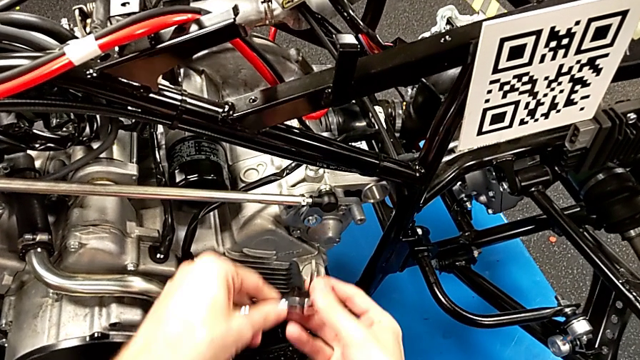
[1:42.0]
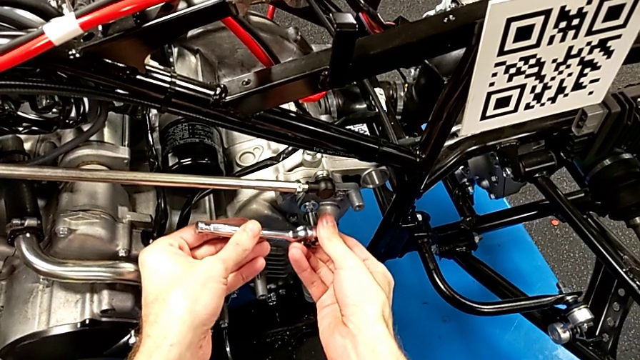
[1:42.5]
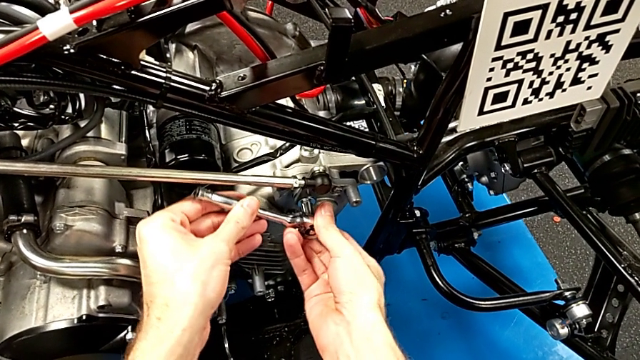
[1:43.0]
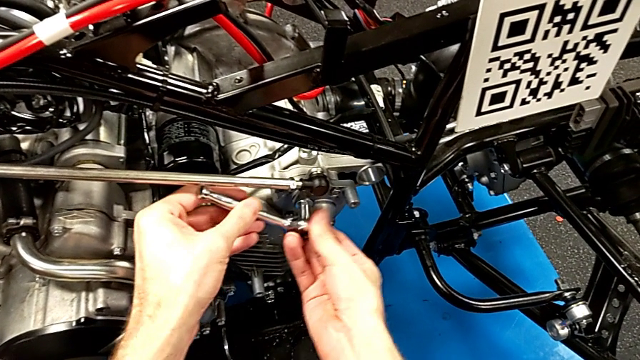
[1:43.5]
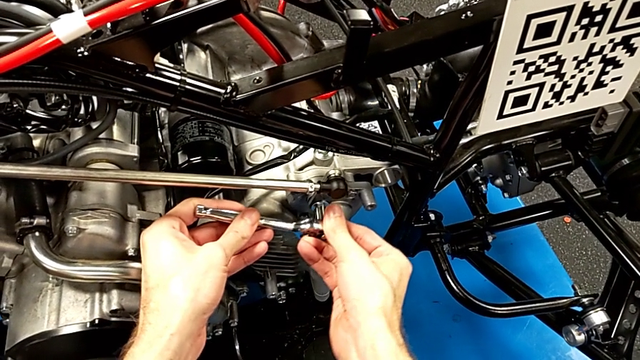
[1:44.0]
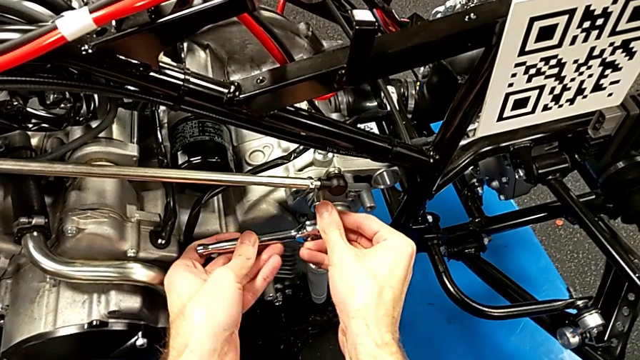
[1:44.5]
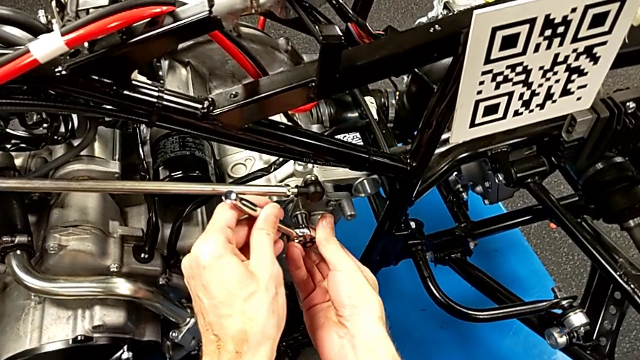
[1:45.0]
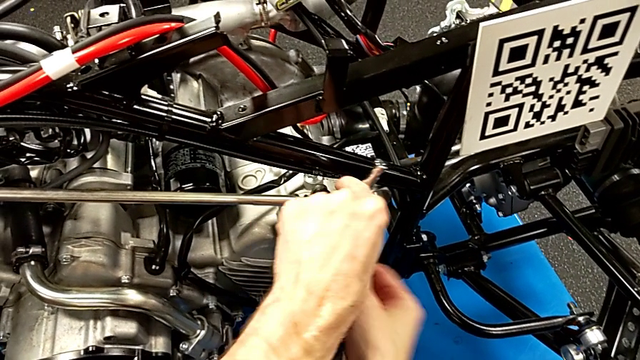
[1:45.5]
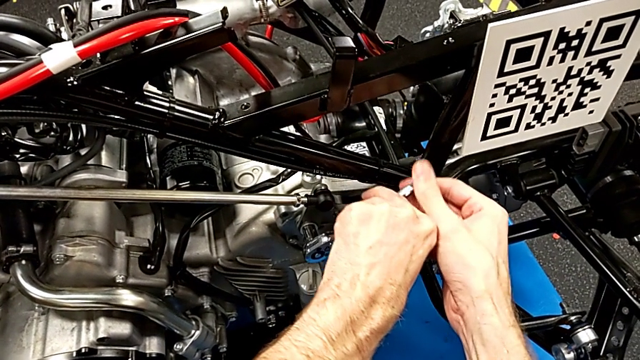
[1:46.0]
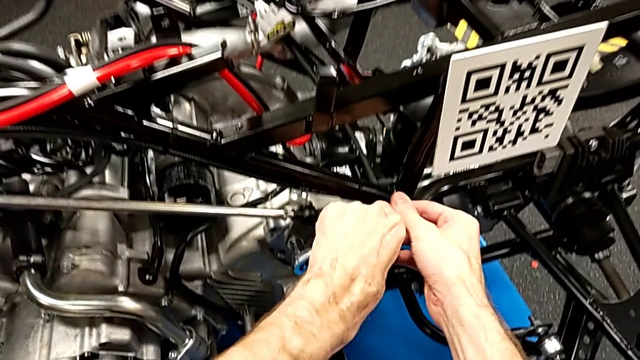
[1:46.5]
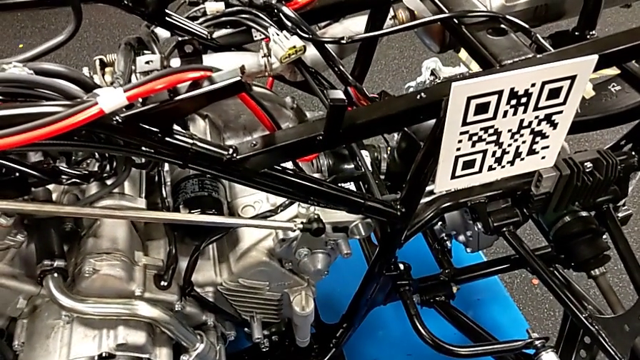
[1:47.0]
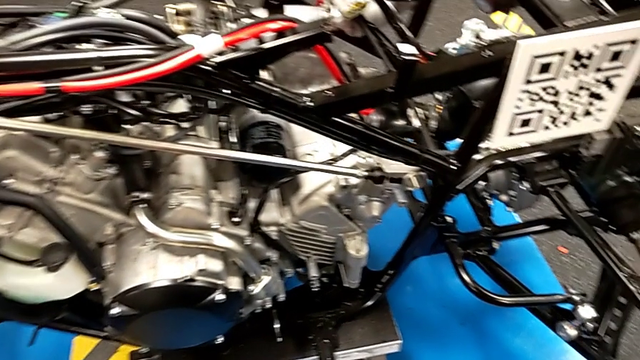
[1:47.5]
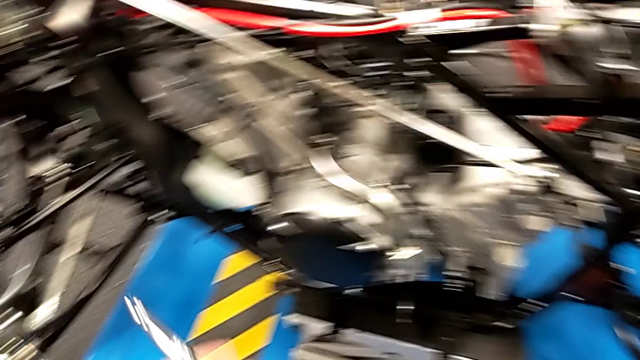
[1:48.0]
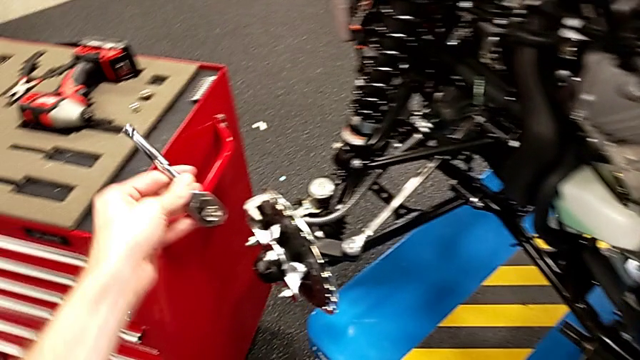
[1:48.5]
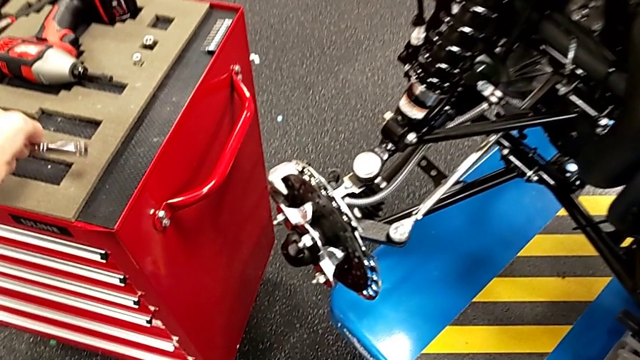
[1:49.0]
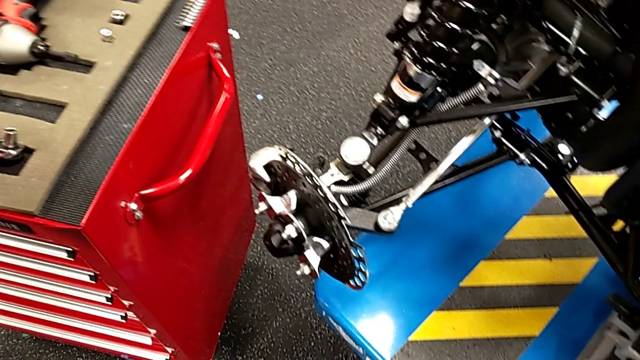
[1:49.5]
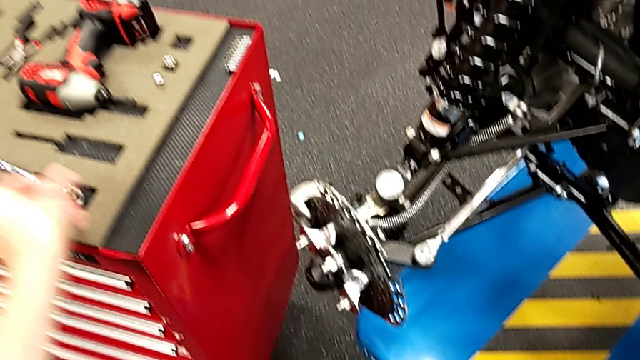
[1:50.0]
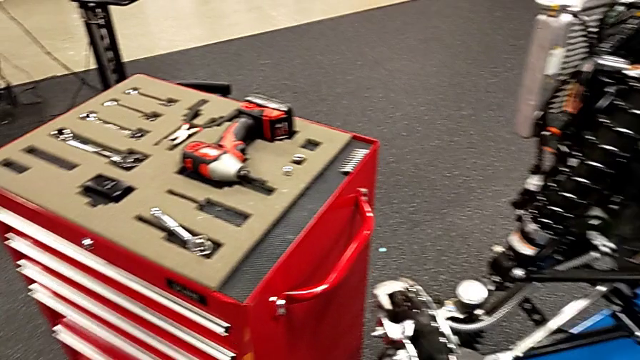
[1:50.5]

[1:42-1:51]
The camera wearer is inserting a bolt into the shift arm. They insert the ratchet, screw the bolt, withdraw the ratchet and place it.

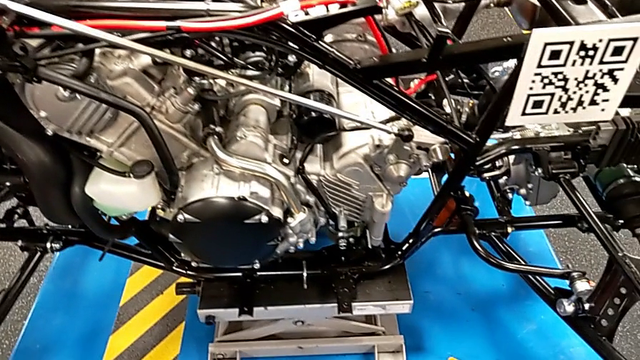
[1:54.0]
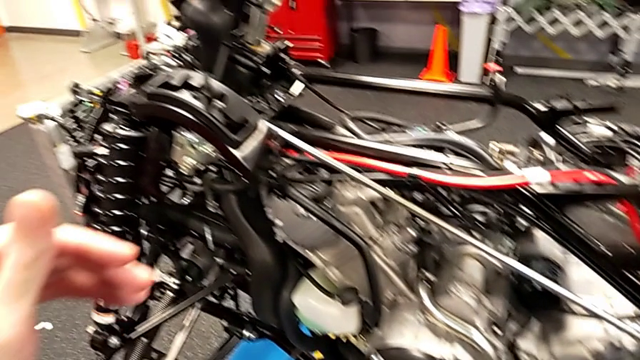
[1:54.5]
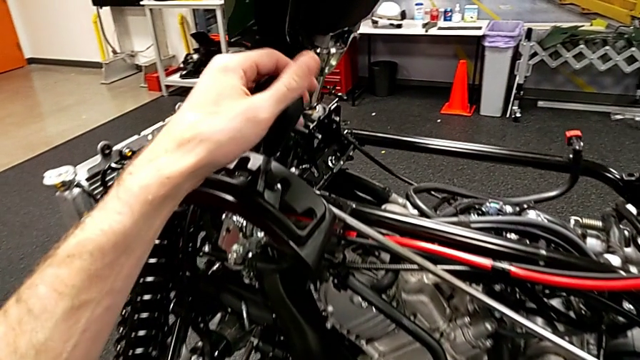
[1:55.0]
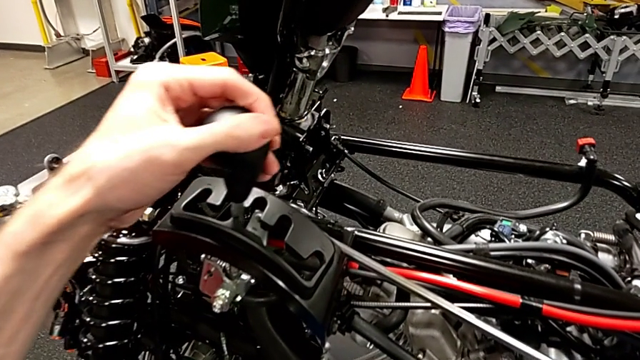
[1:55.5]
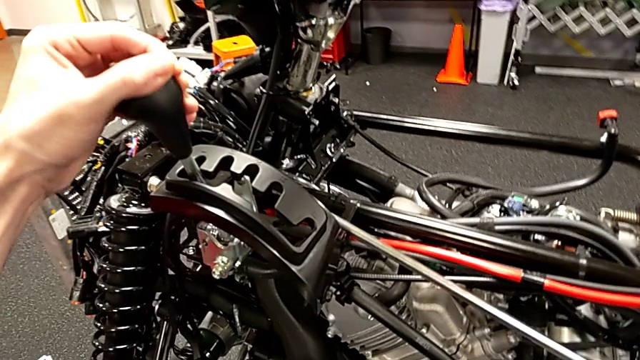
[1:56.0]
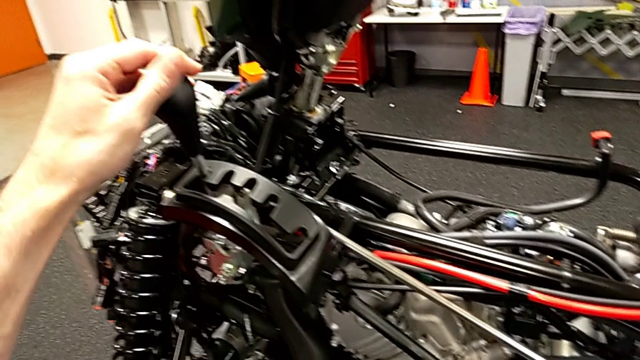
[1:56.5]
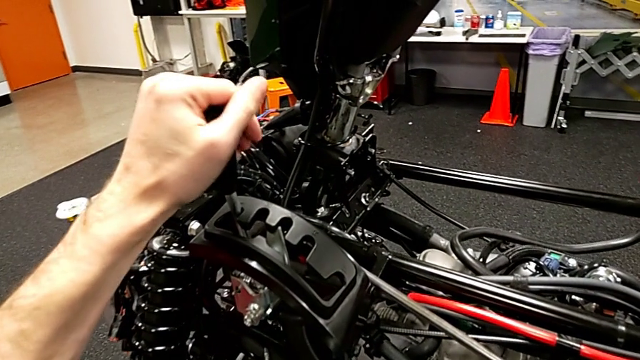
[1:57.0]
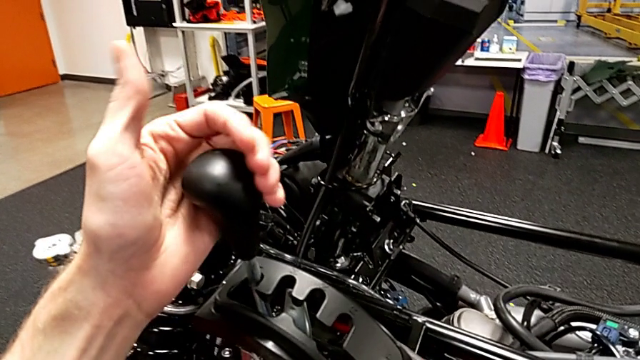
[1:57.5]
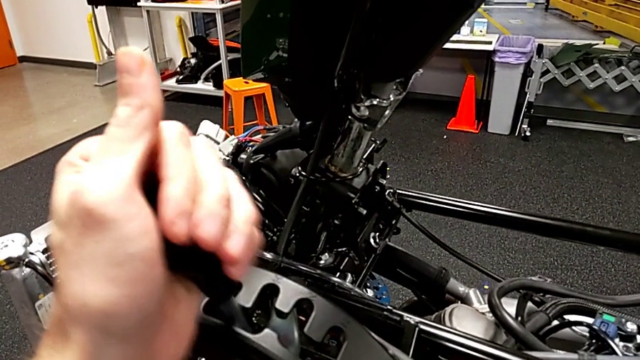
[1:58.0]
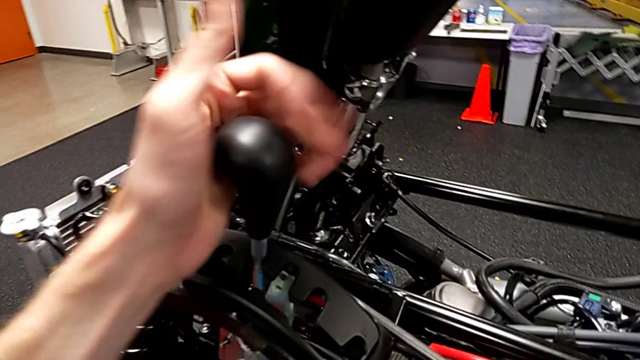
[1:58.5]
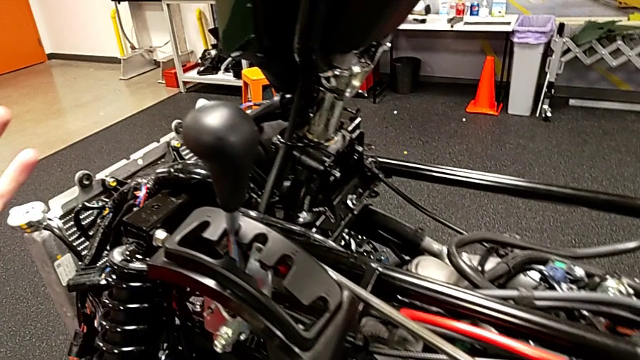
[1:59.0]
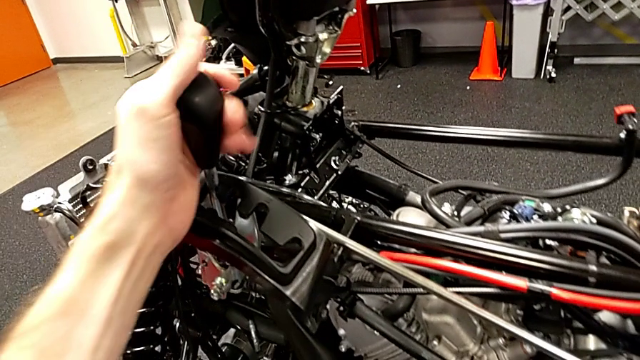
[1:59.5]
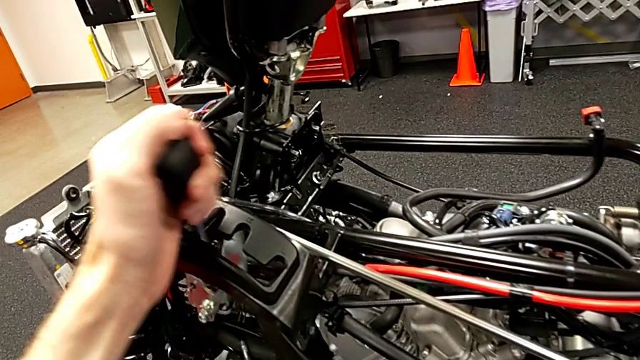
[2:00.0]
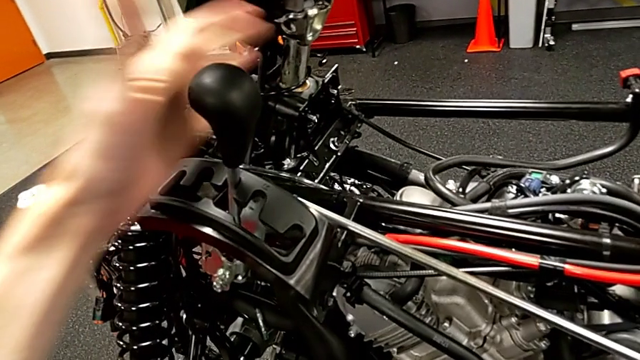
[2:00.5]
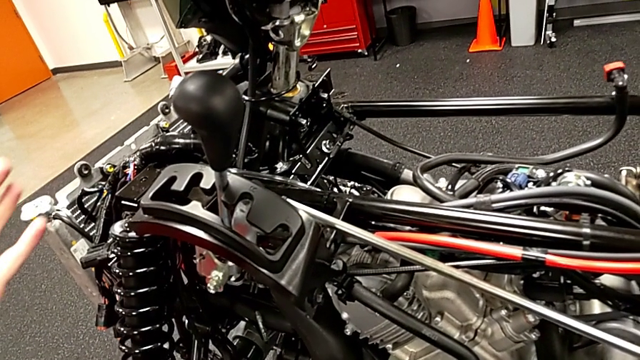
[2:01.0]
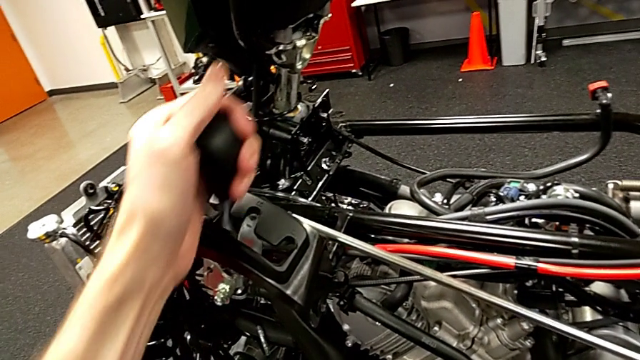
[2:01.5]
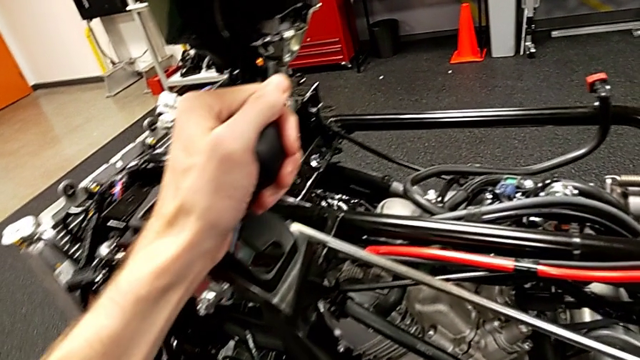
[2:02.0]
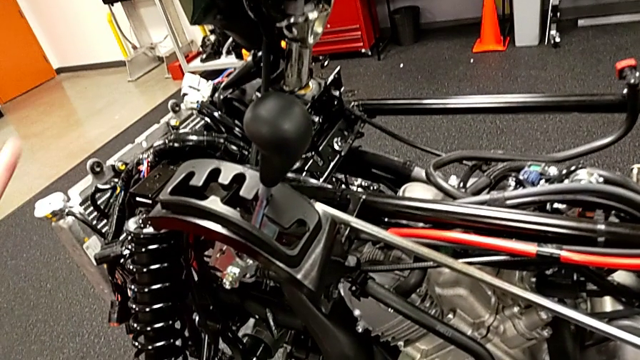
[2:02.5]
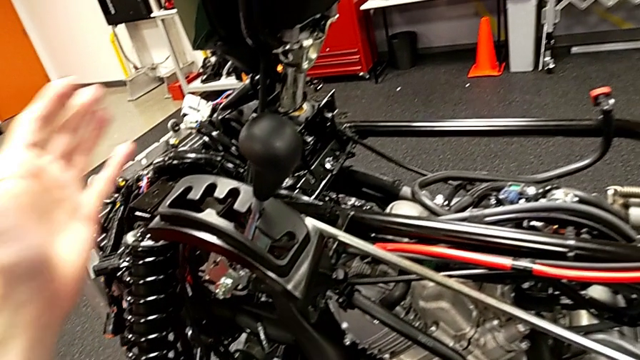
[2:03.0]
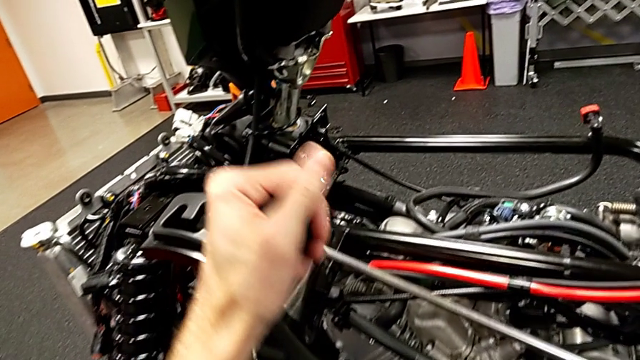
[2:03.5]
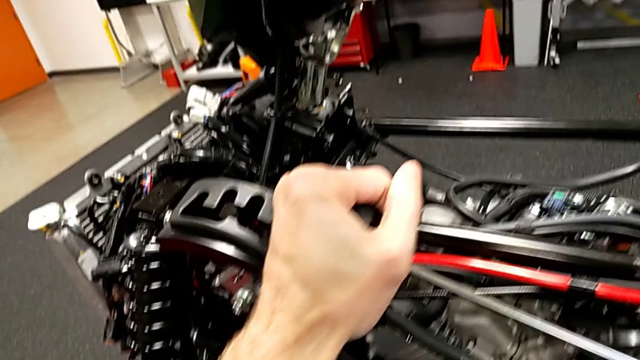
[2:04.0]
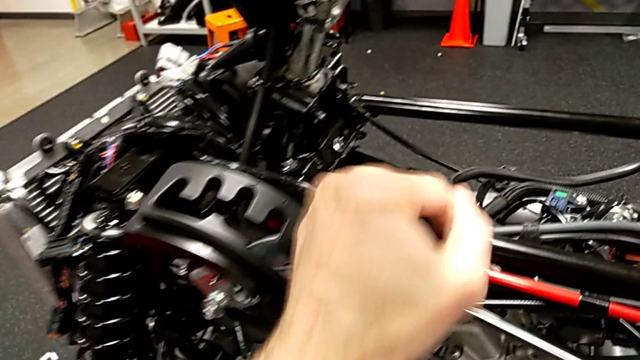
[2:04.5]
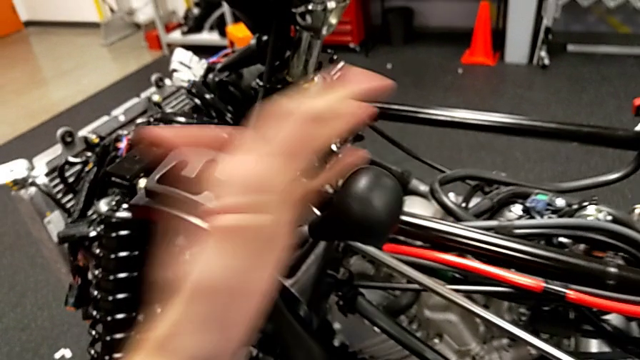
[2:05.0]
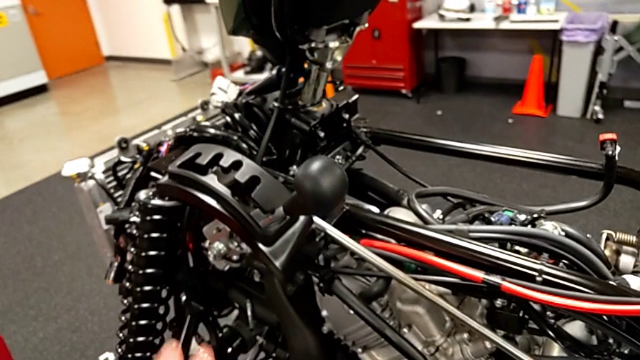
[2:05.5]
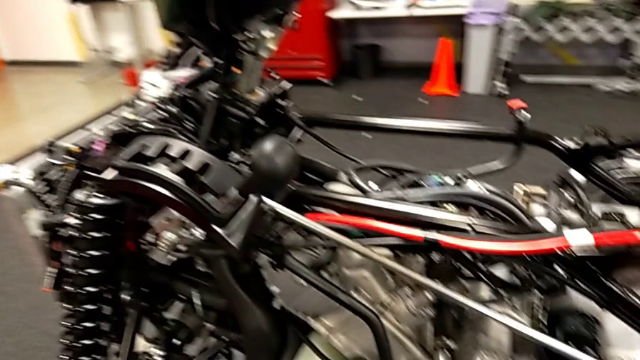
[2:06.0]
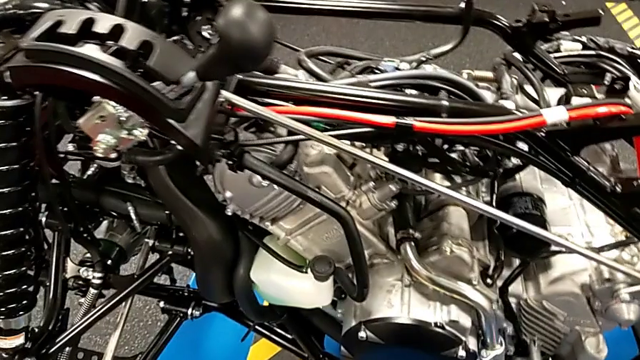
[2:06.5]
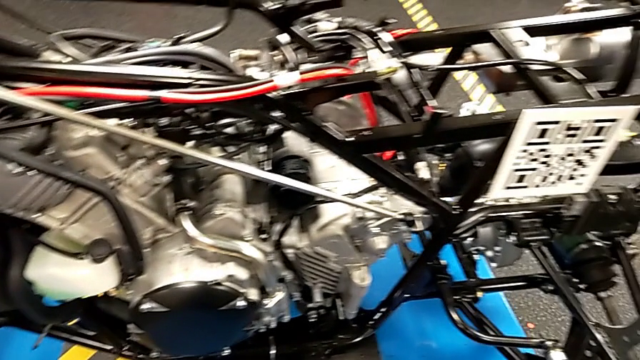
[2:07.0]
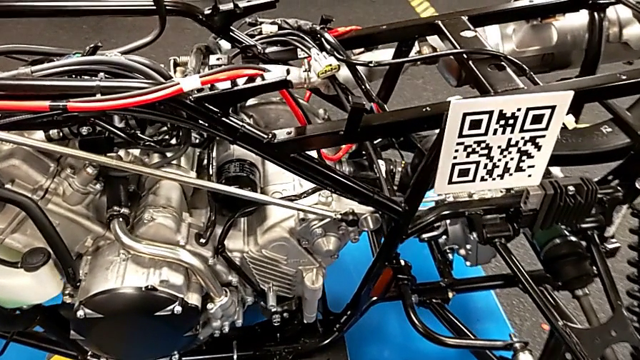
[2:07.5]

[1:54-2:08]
The camera wearer is checking all the positions of the gear. They grab the lever, shift it, grab it and shift it.
